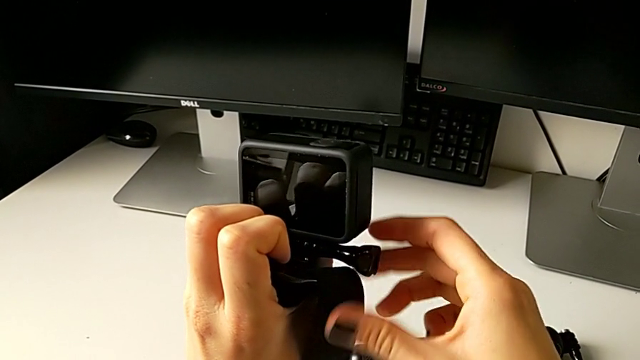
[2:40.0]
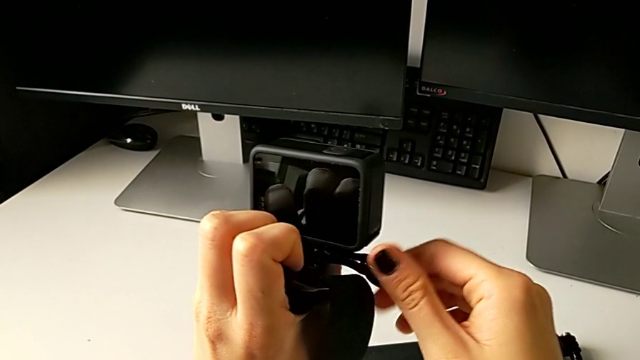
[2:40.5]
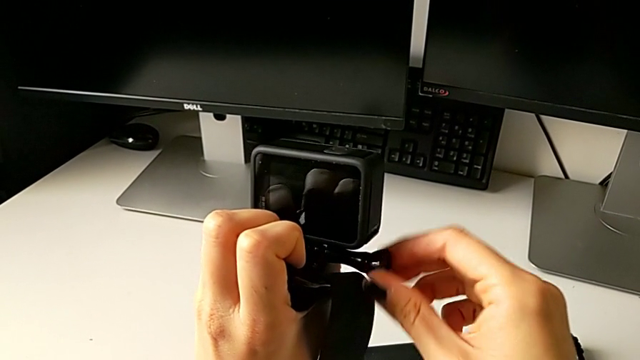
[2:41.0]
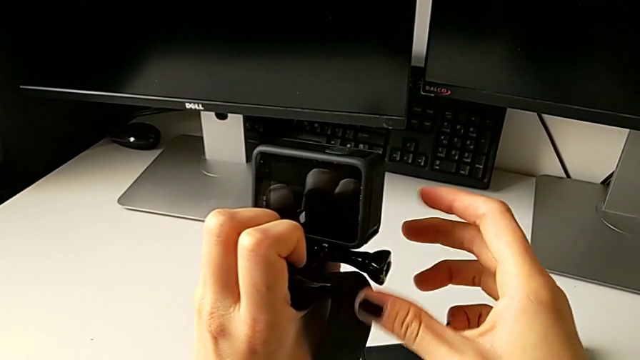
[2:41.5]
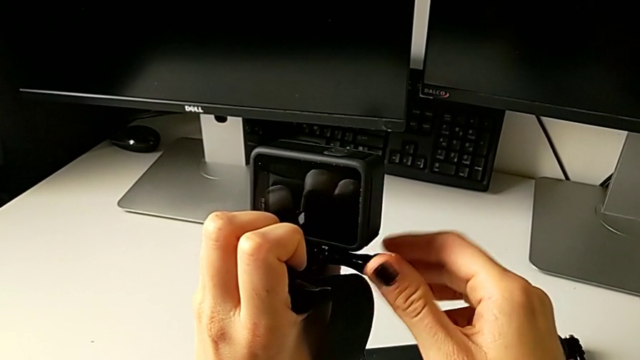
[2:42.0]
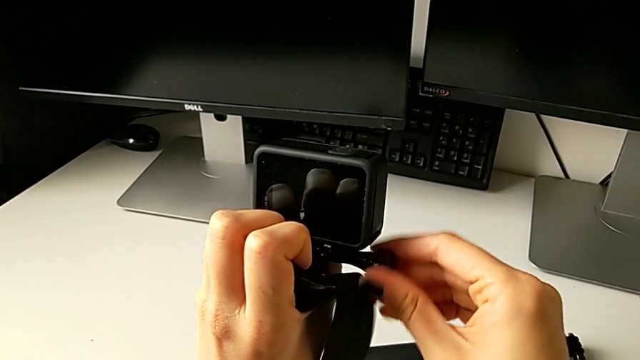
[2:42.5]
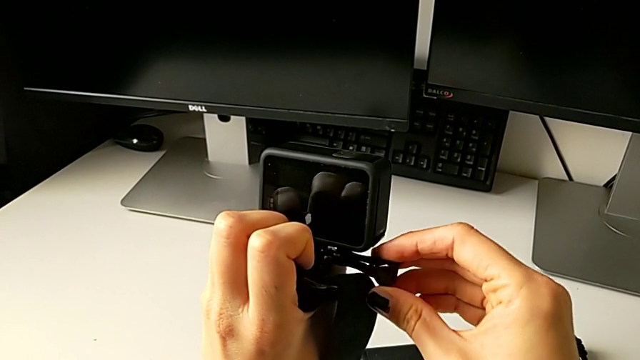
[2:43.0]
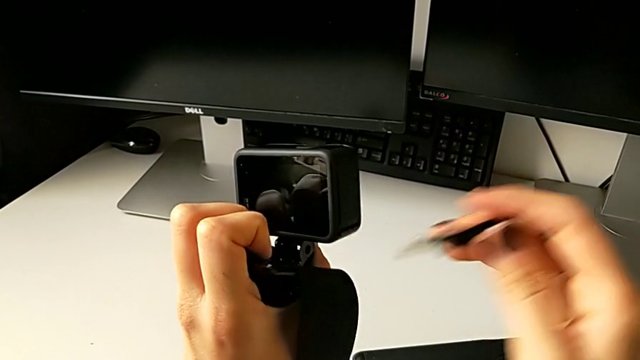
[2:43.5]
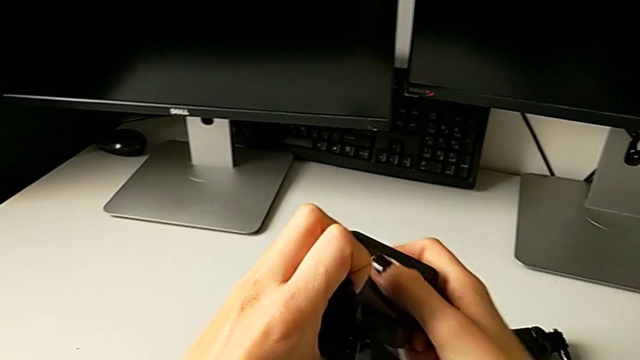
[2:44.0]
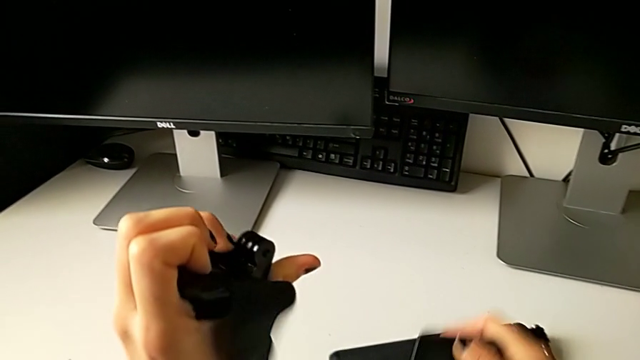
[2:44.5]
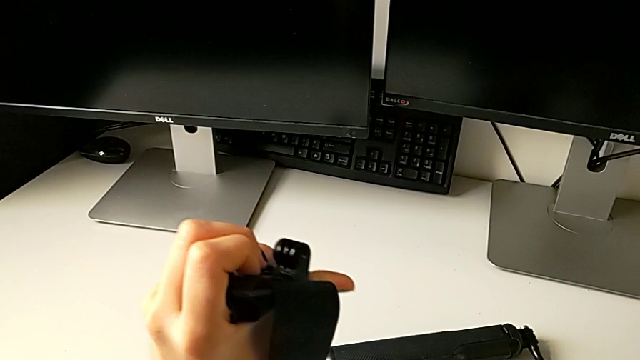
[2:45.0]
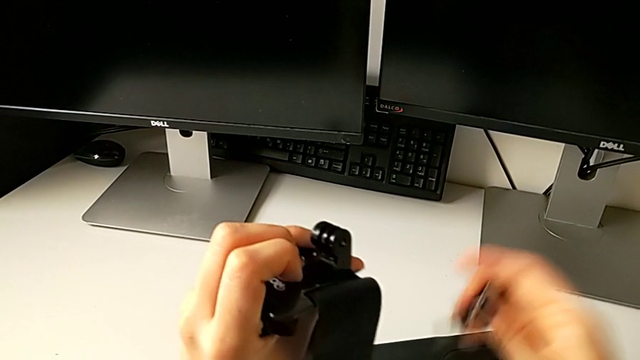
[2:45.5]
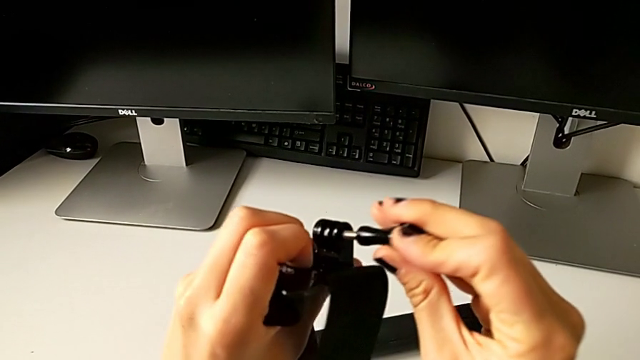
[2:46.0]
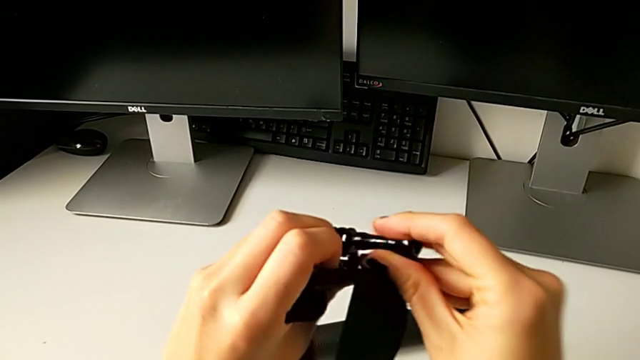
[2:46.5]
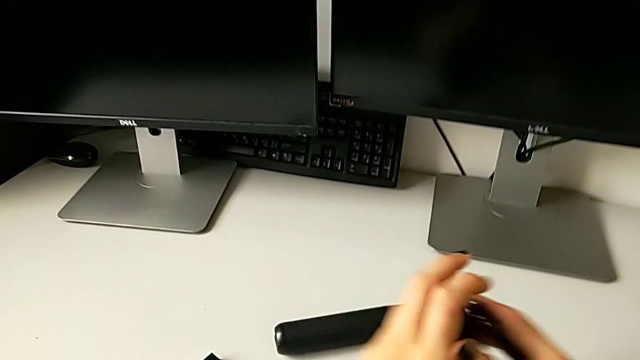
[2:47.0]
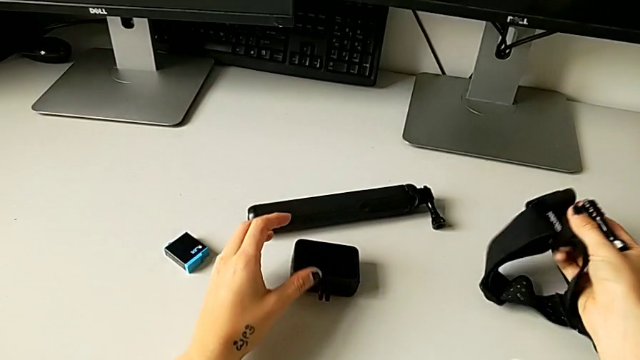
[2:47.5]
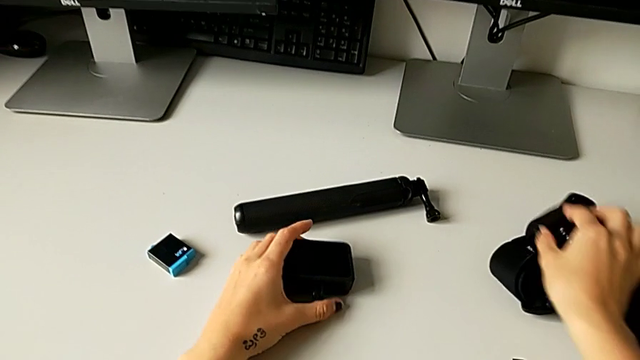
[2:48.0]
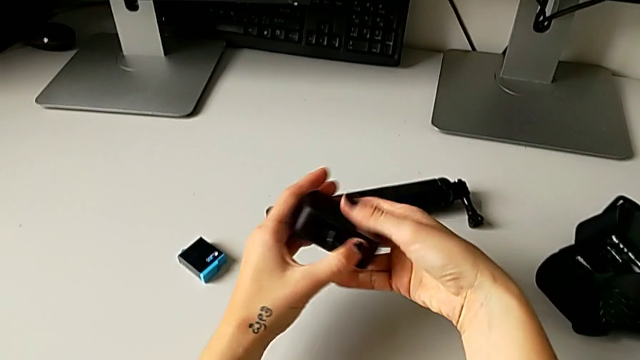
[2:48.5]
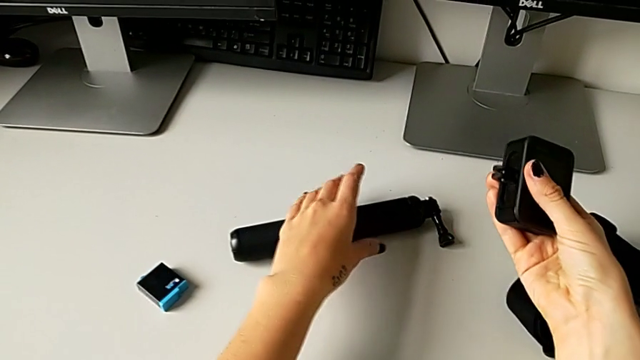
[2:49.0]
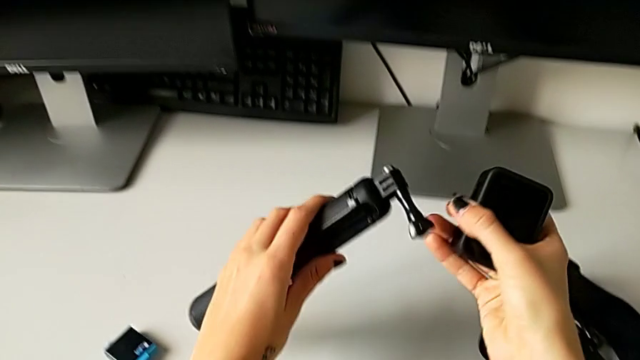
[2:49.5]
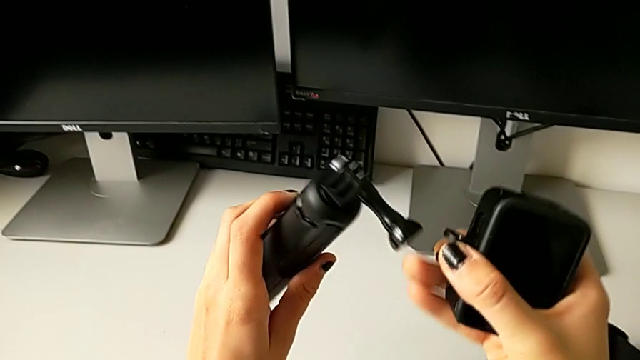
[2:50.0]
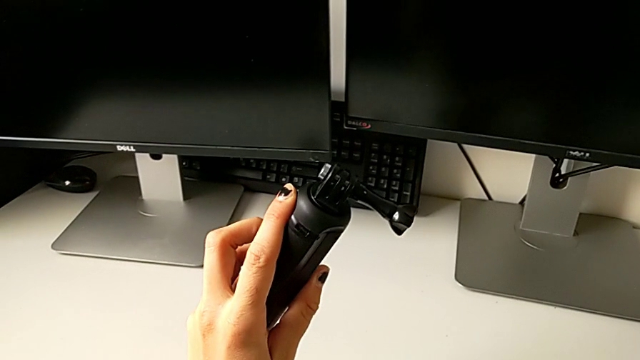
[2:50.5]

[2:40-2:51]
The camera wearer is mounting the GoPro on the handheld grip. They unscrew the screw, pull the GoPro, insert the screw, place the strap, grab the GoPro and grab the handheld grip.

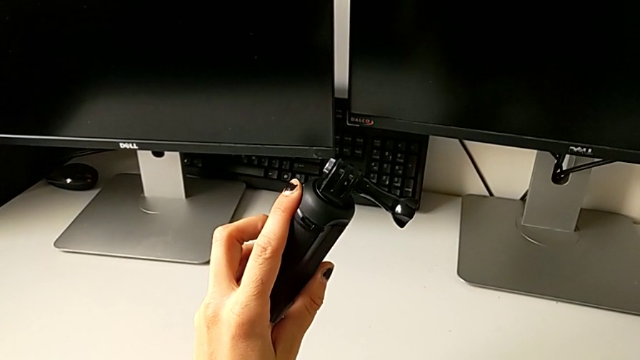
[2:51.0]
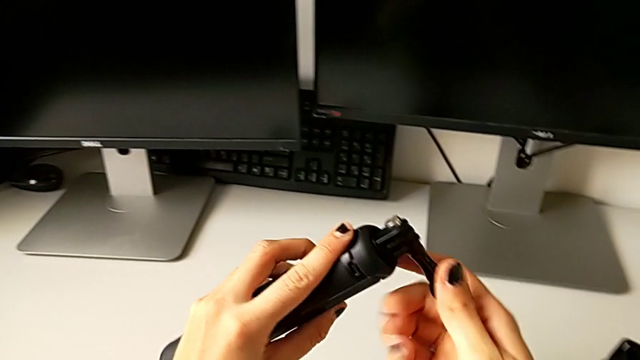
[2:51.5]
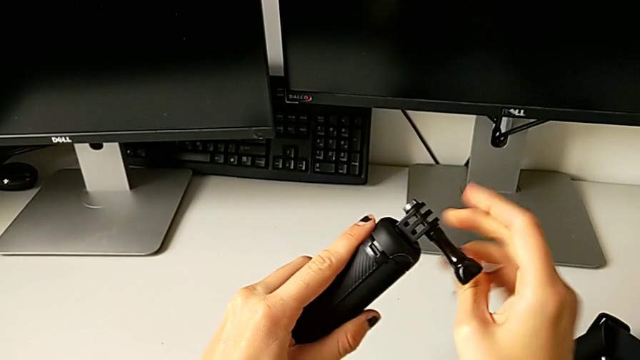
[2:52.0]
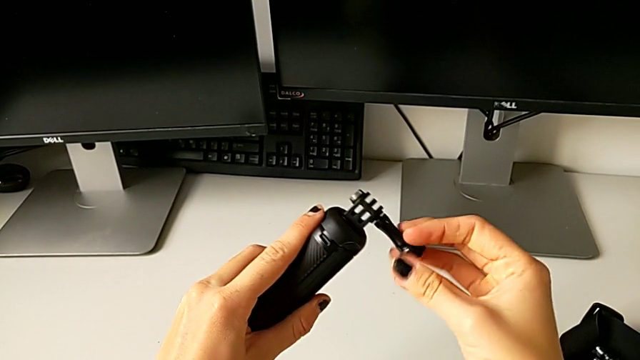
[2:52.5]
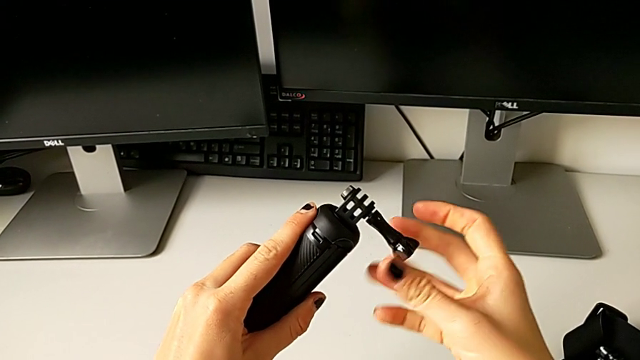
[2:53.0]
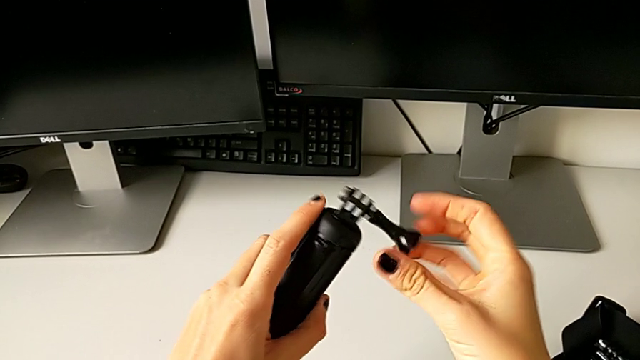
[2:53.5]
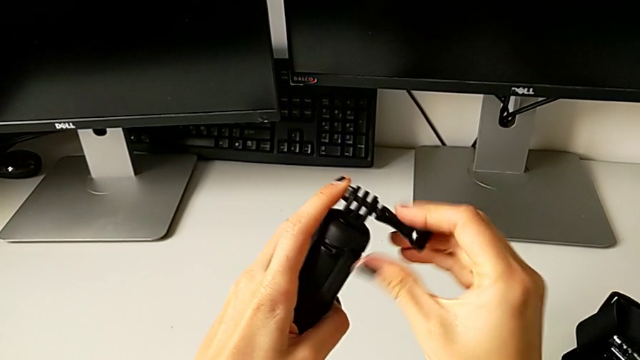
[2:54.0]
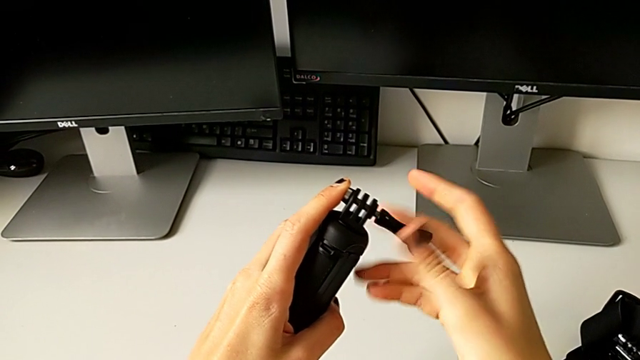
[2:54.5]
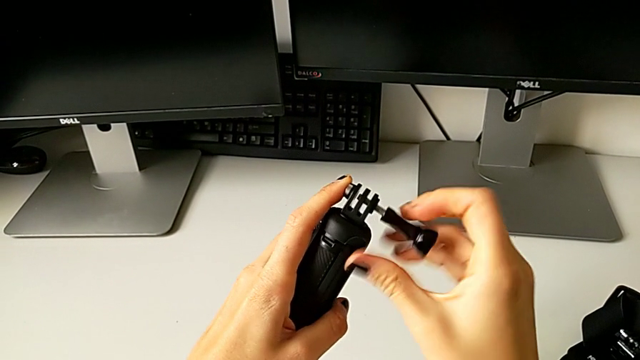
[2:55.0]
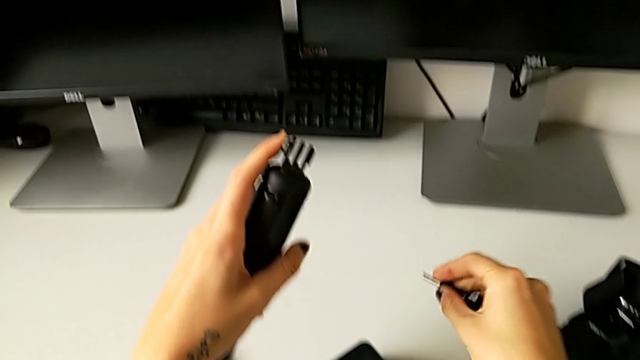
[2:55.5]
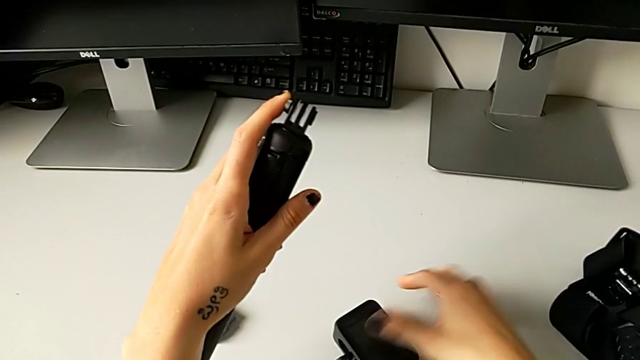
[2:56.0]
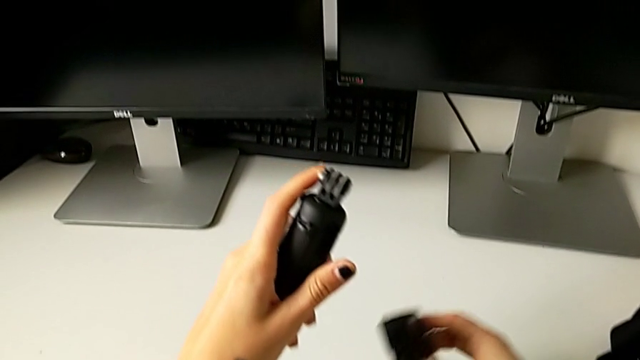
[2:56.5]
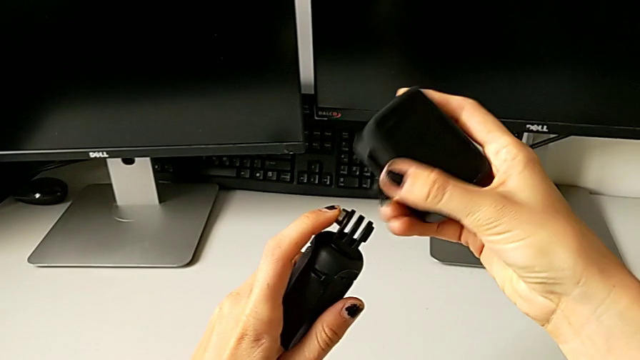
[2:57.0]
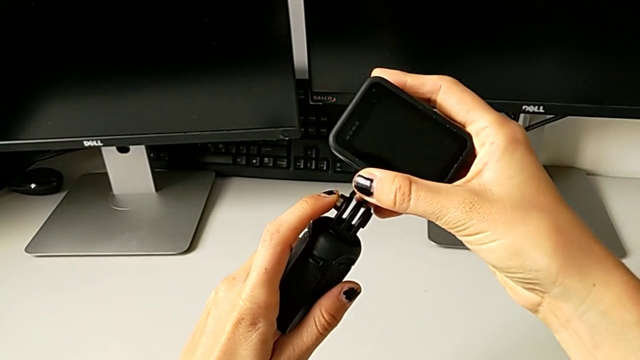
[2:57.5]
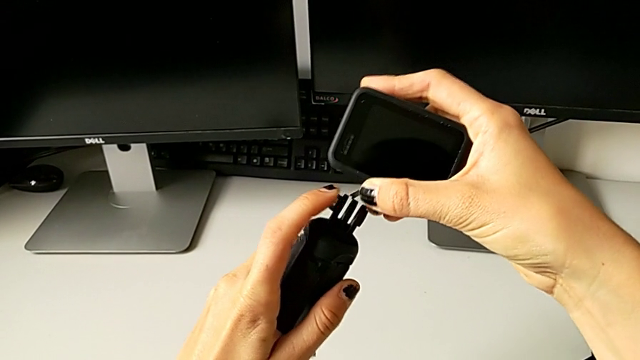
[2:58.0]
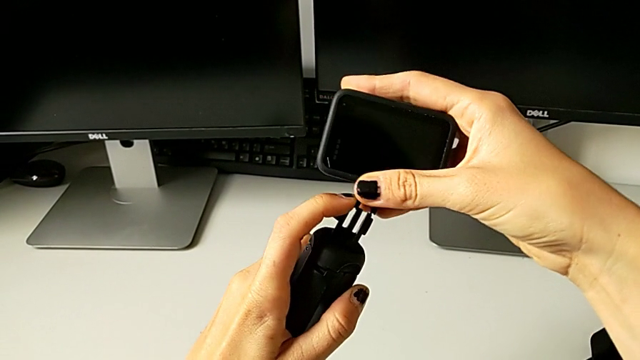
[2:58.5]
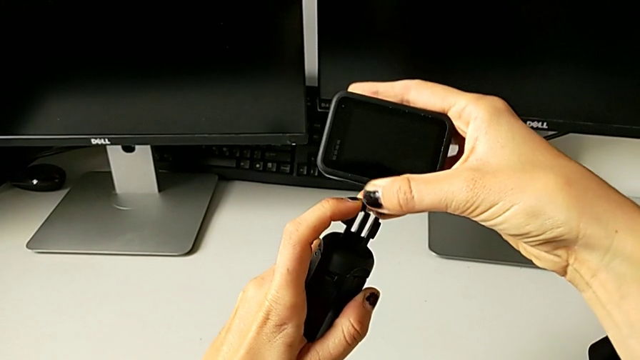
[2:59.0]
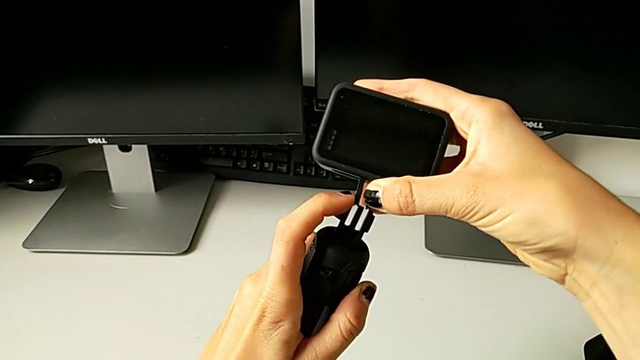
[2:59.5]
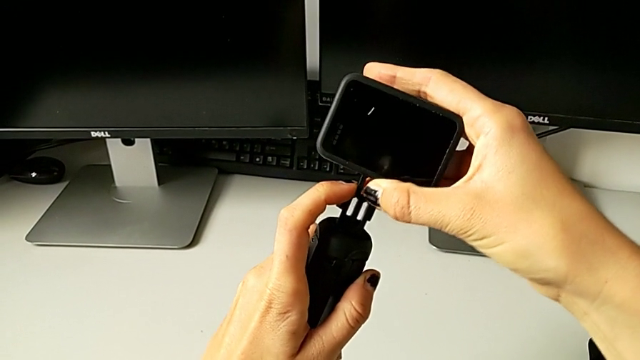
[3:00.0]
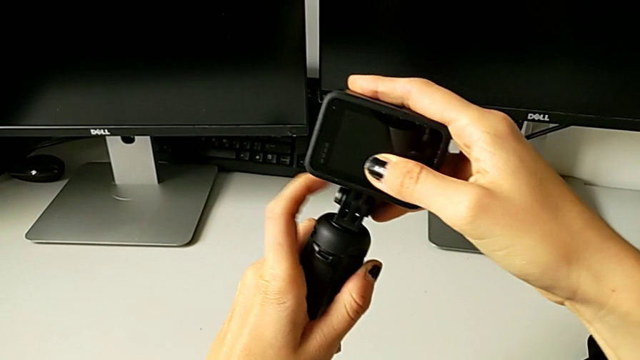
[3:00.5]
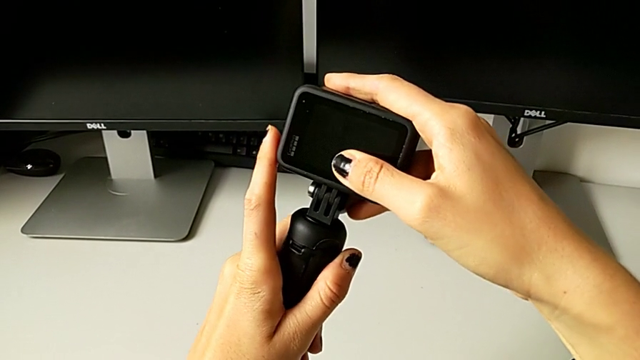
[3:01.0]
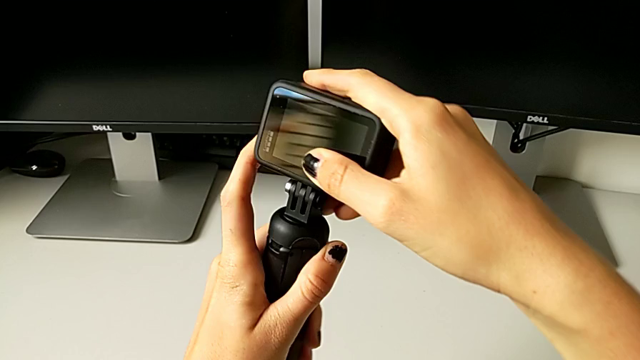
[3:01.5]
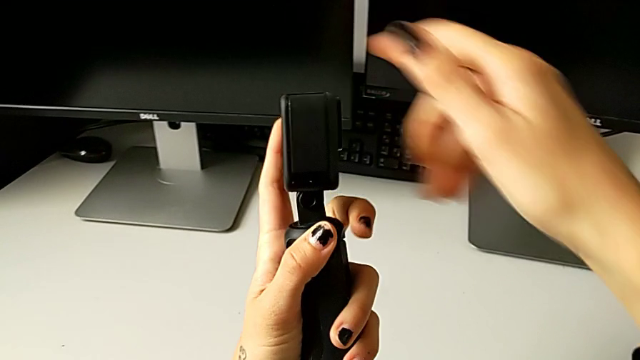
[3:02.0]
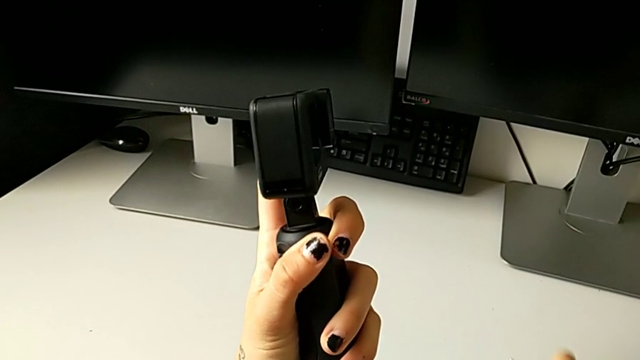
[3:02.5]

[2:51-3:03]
The camera wearer is mounting the GoPro on the handheld grip. They grab the screw, unscrew it, grab the GoPro and insert it.
